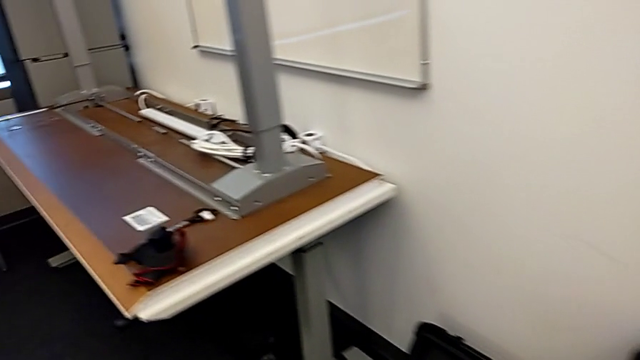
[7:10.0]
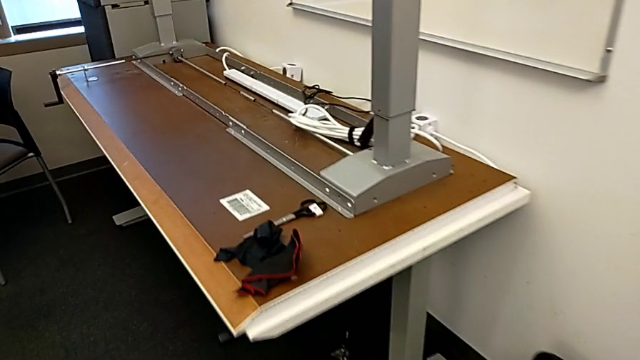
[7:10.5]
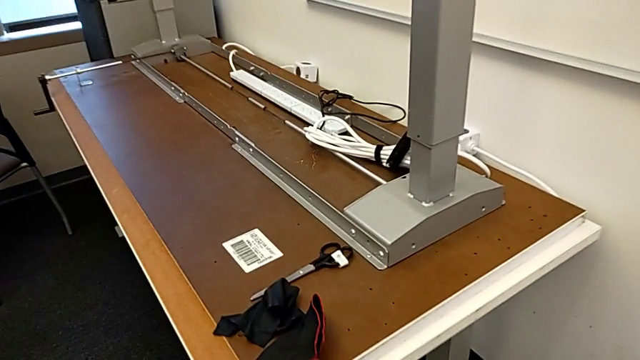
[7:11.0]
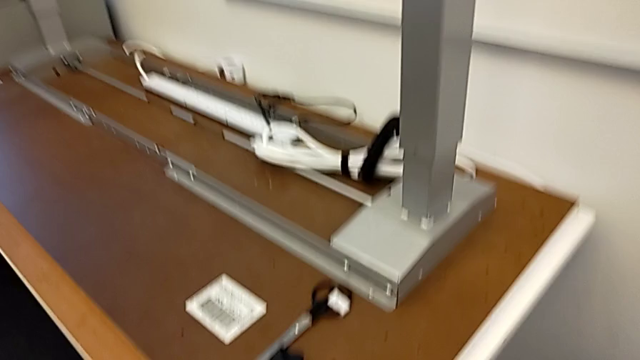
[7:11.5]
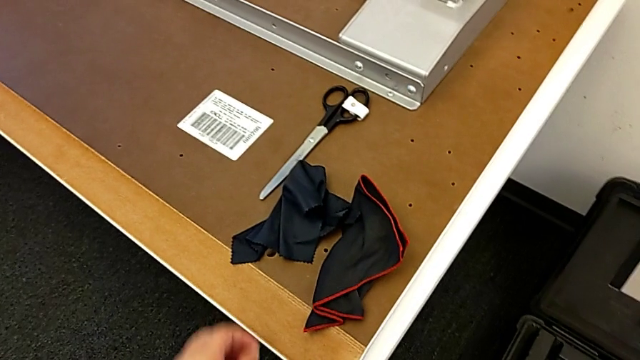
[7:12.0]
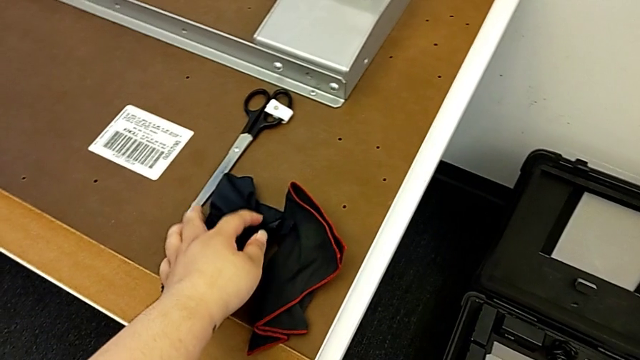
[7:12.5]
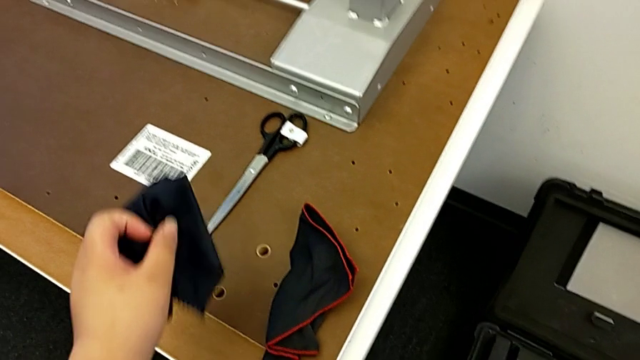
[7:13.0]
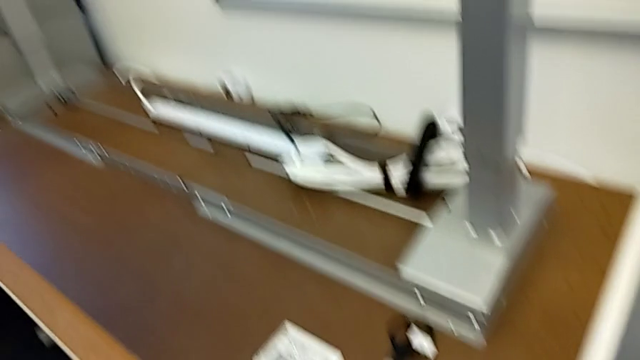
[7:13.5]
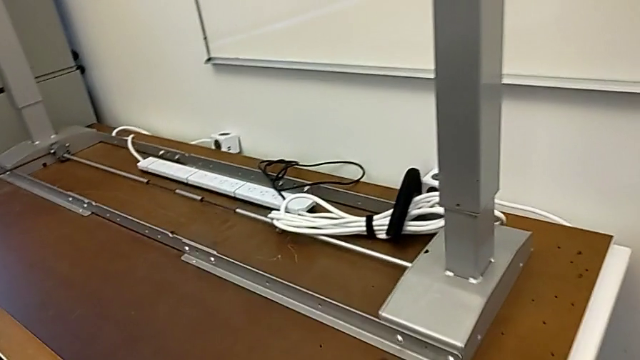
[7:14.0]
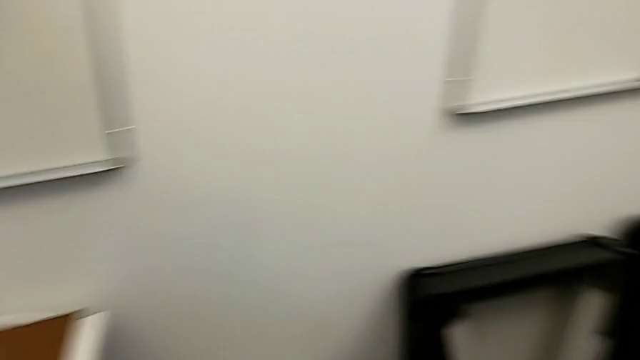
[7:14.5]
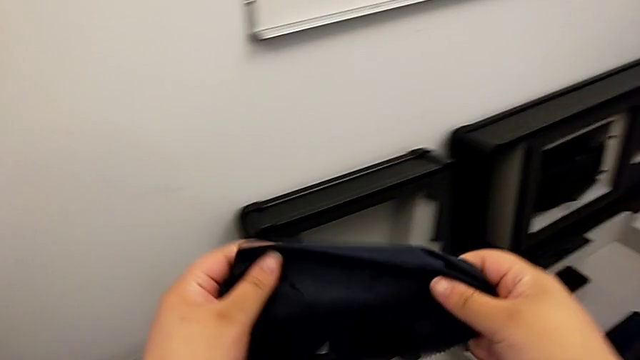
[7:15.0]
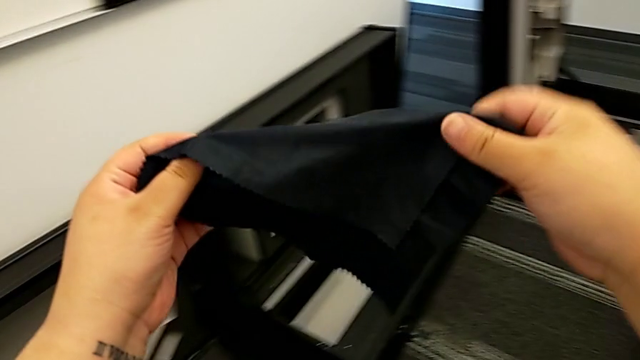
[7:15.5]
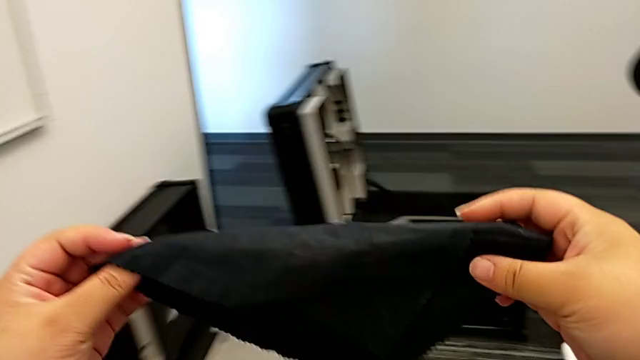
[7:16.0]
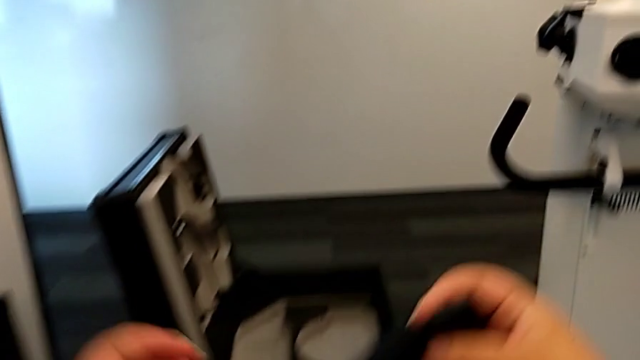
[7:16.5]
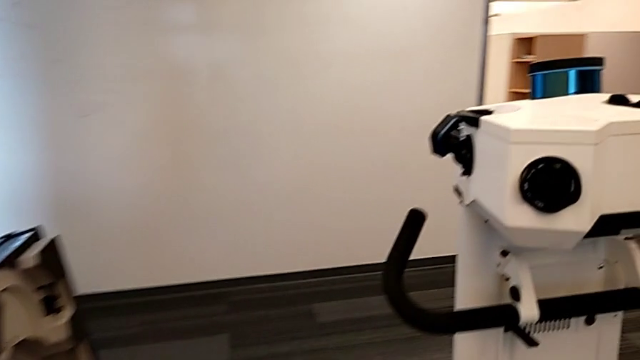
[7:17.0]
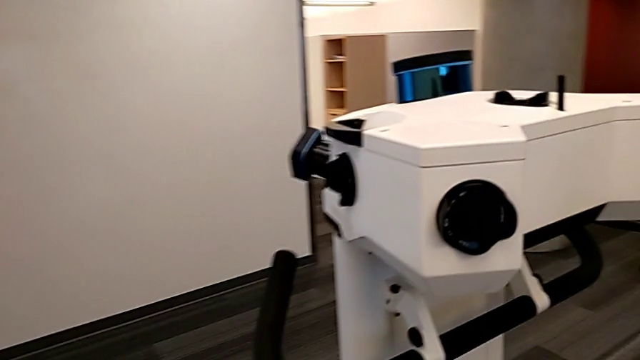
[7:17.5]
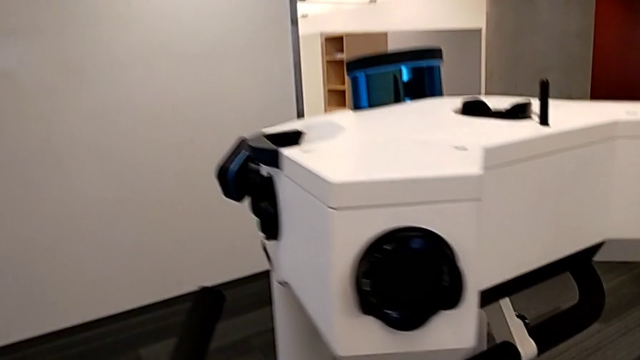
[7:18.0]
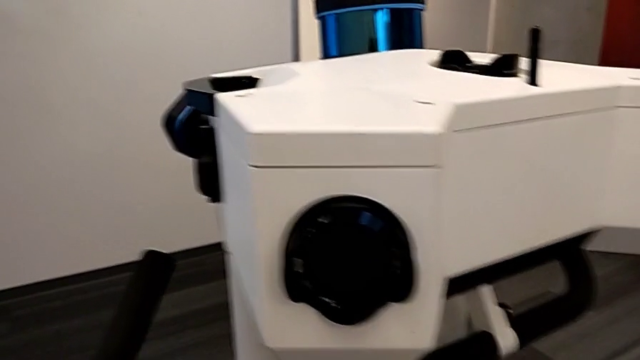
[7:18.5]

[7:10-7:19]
The camera wearer is cleaning the lens regularly. They grab the microfiber cloth.

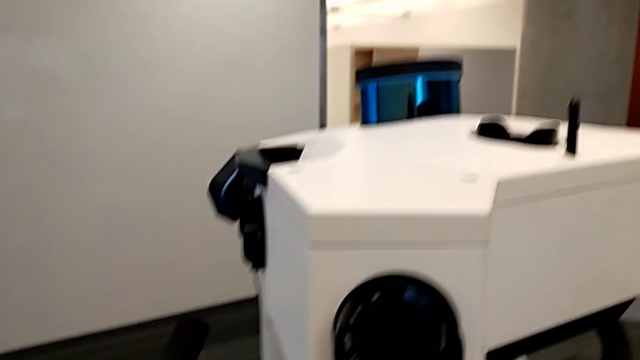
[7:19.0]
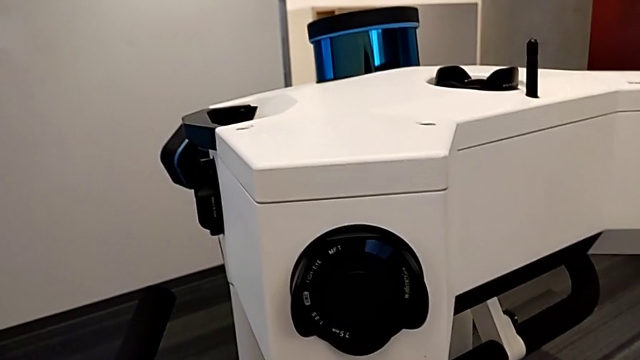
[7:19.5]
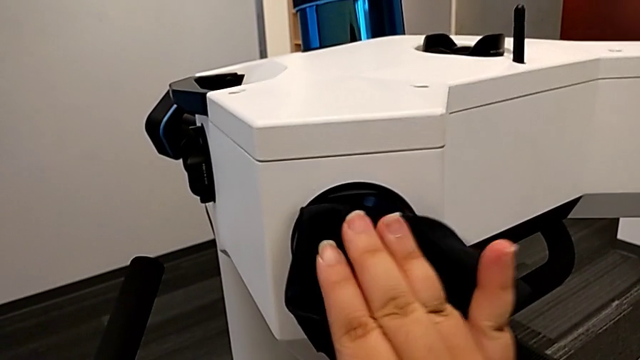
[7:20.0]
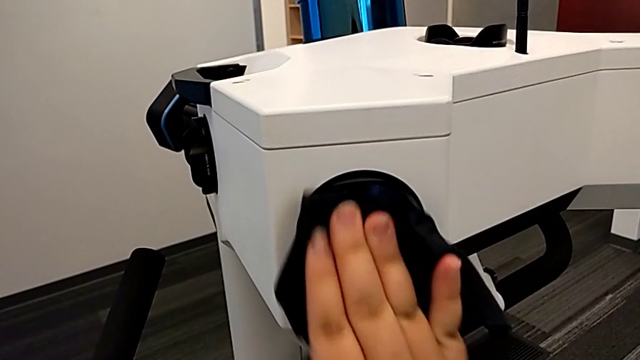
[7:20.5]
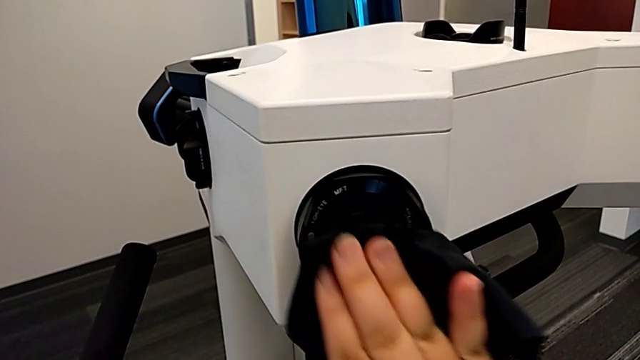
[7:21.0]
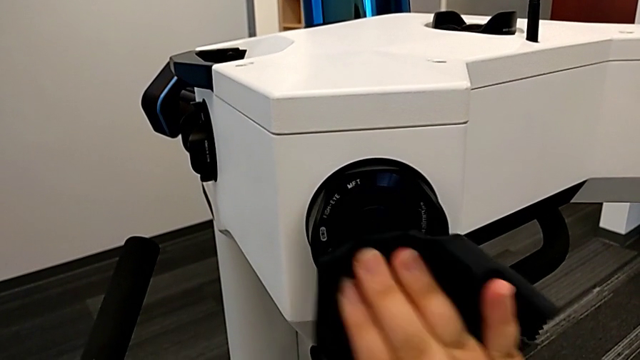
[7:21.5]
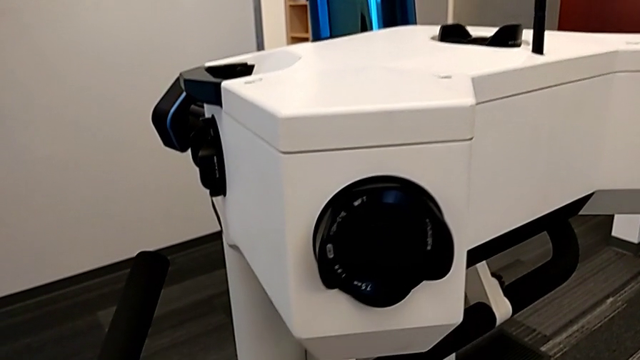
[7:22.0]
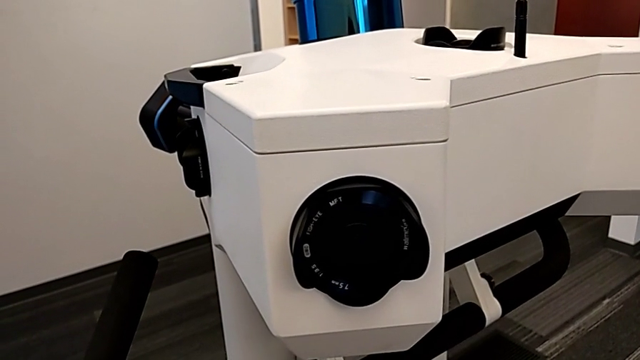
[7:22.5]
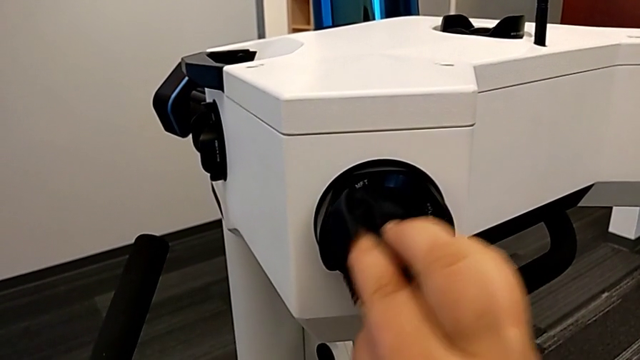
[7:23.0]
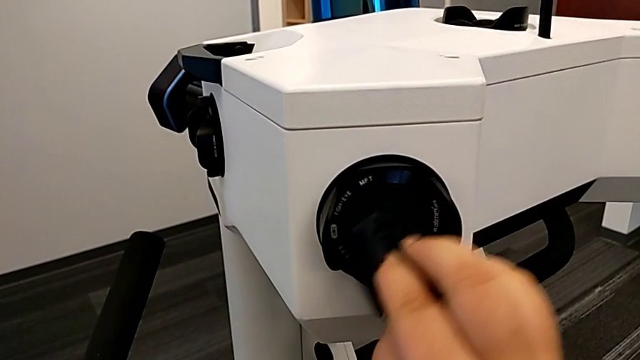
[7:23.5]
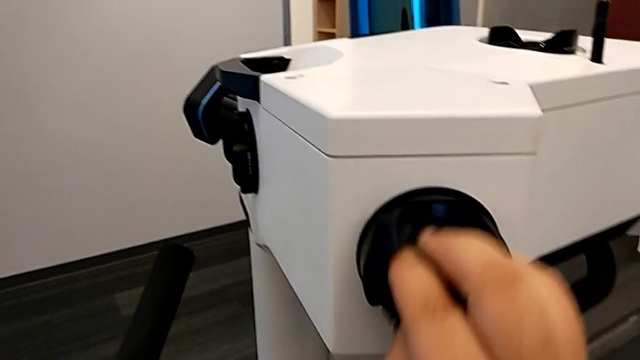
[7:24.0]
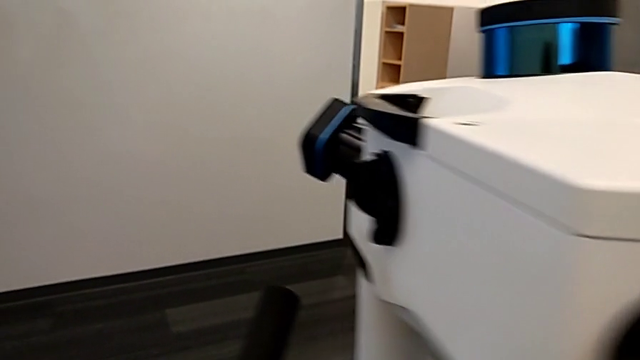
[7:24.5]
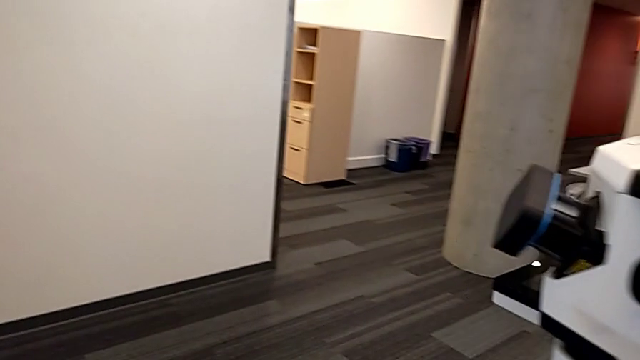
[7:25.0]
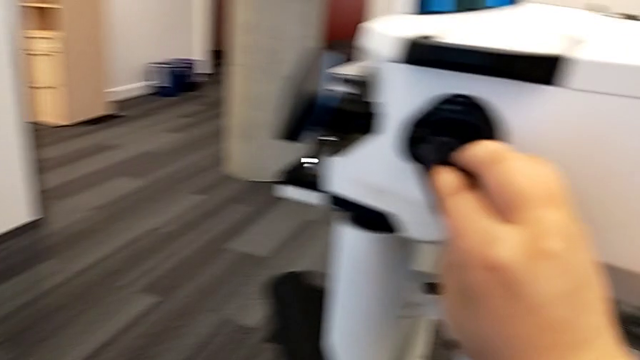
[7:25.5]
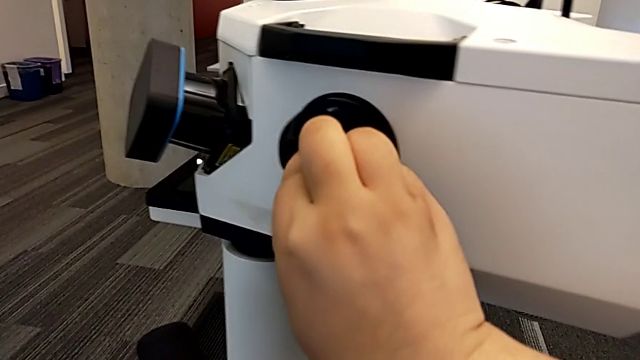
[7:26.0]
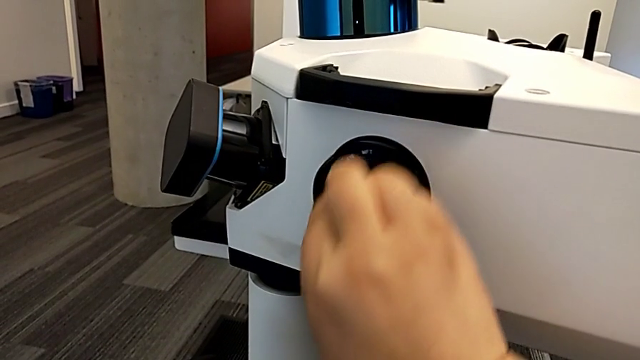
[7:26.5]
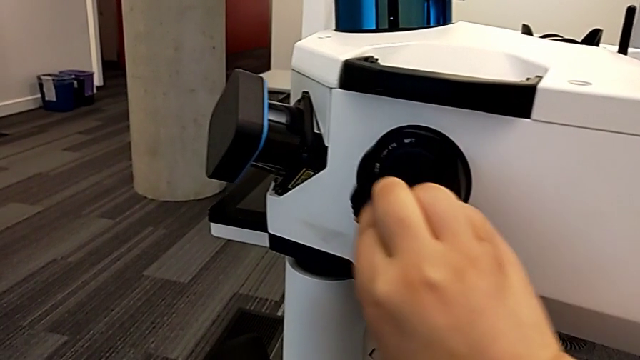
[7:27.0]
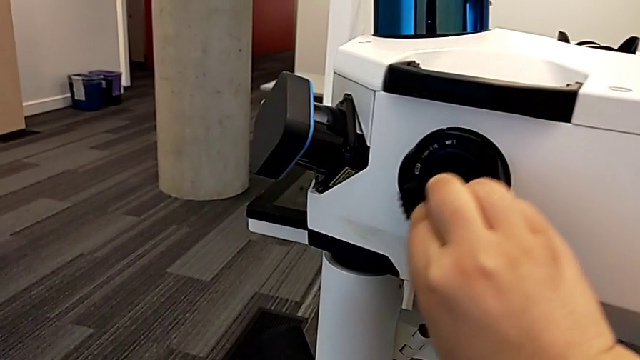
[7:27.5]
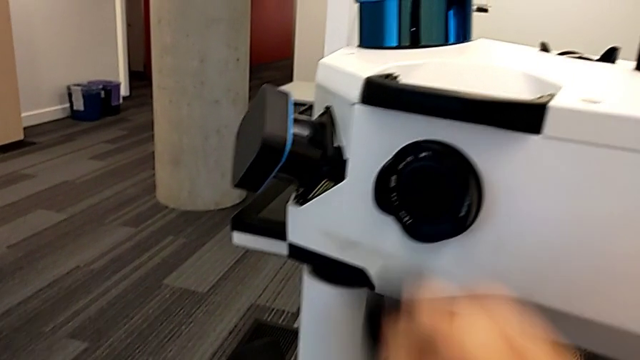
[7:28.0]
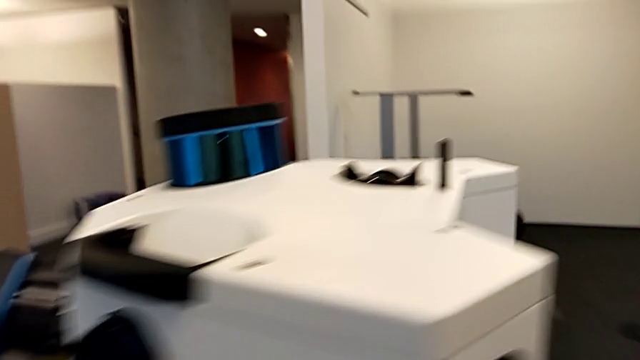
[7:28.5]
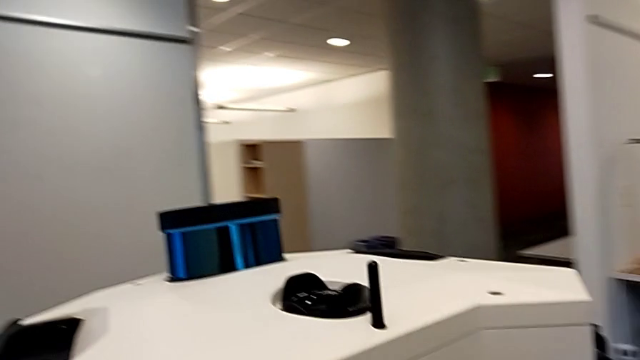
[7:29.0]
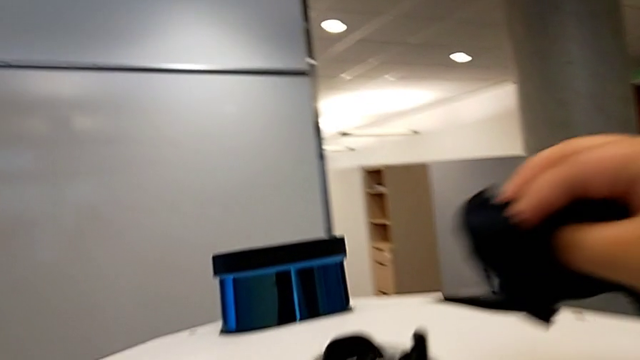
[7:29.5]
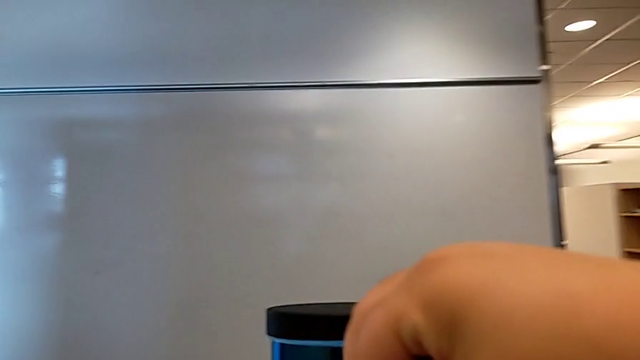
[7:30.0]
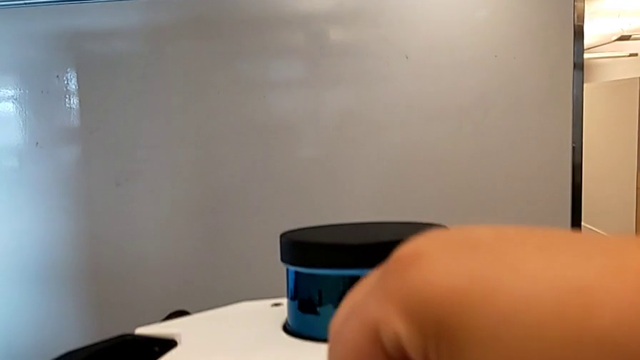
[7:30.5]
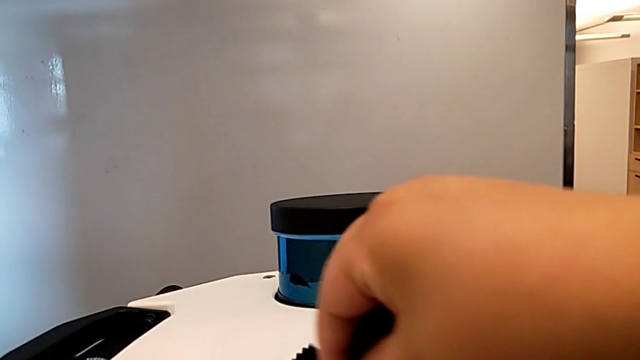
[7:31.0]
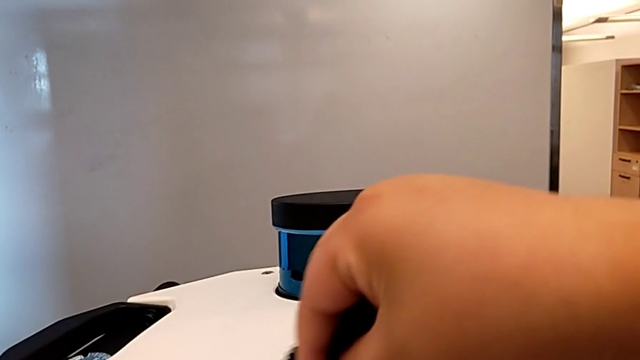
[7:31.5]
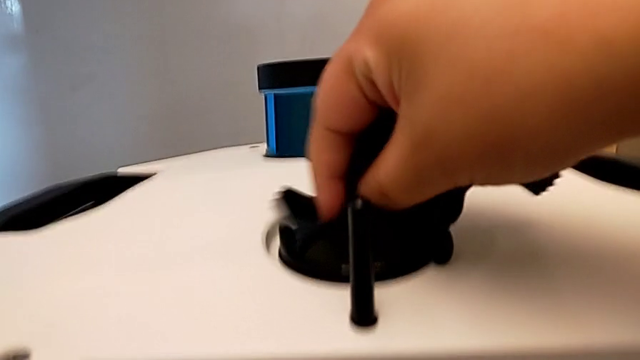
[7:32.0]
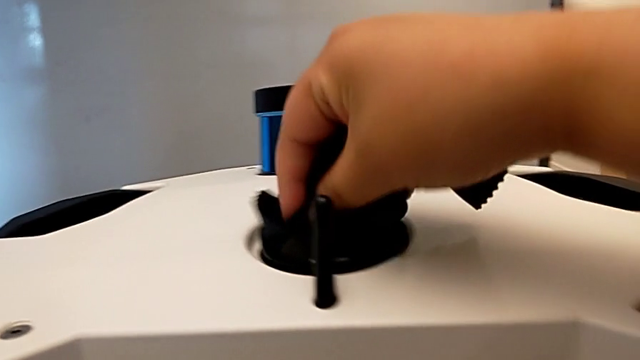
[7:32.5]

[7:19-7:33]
The camera wearer is cleaning the lens regularly. They clean the first lens, clean the second lens and clean the third lens.
